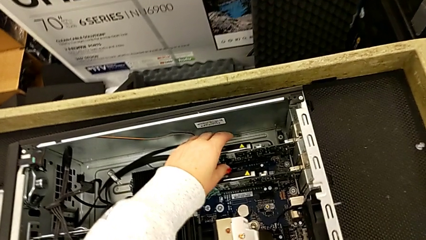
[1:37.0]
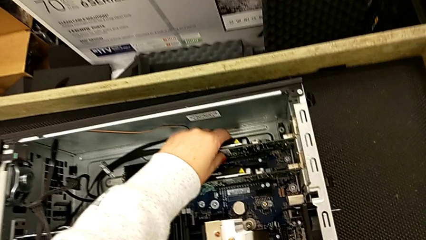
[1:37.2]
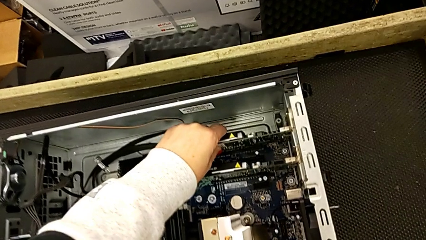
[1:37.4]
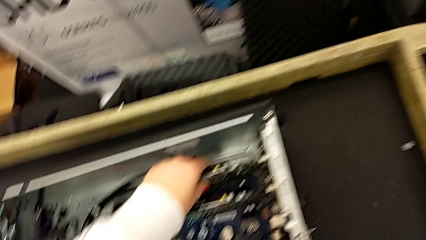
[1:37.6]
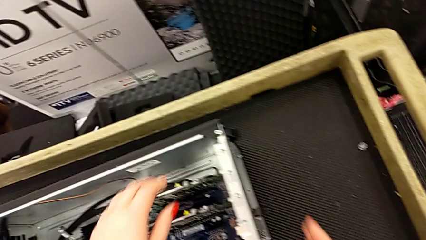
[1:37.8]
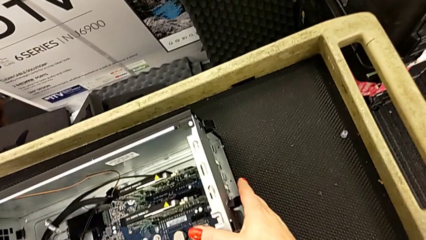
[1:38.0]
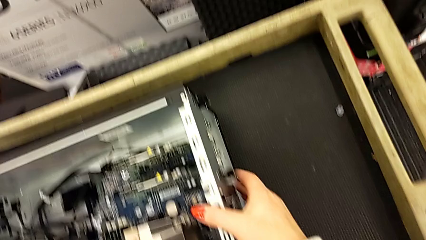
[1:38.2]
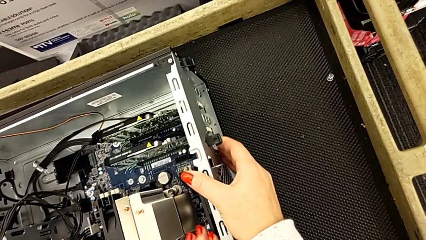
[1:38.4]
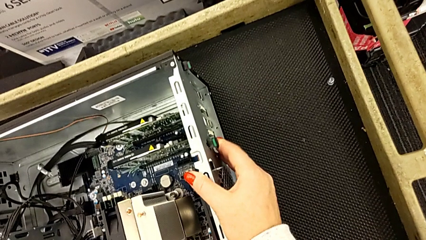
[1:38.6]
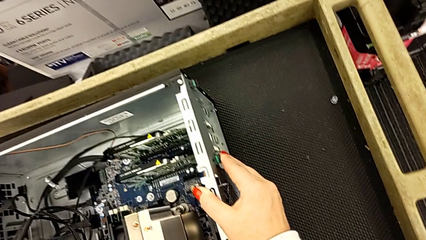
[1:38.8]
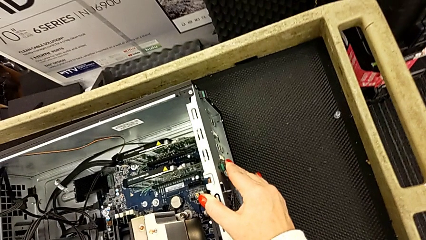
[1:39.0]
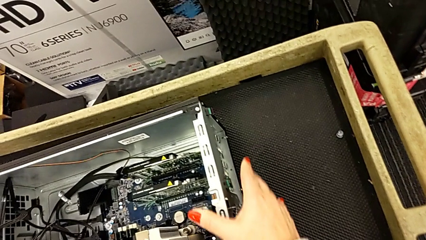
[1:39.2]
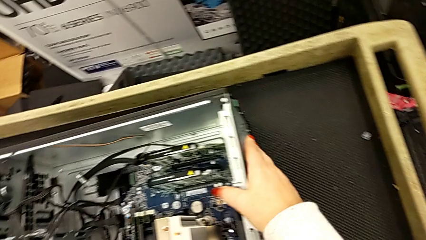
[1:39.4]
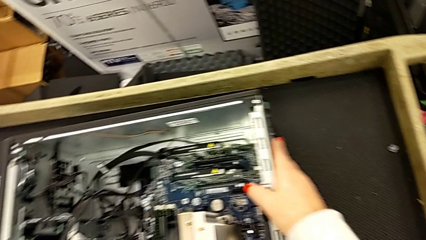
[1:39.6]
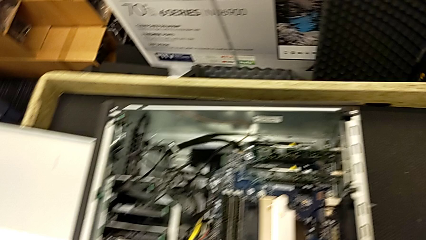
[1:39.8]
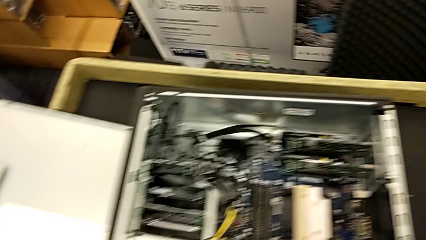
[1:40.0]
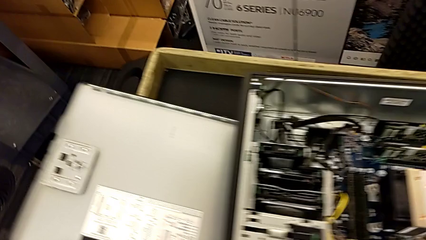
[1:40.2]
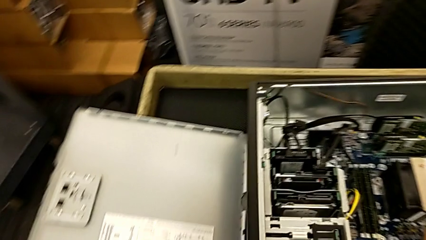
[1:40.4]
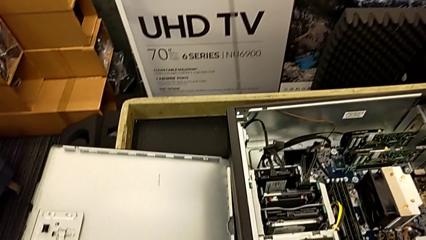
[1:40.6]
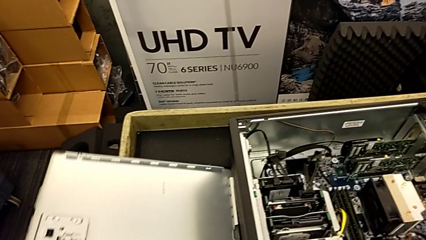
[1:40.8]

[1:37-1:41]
The camera wearer is installing the second graphic card. They assemble the second graphic card and lock the graphic card.

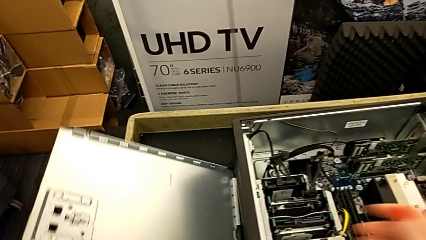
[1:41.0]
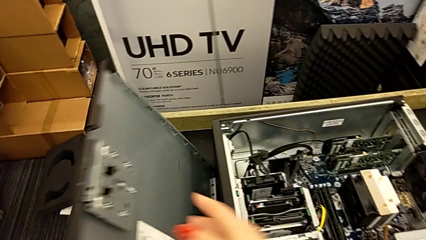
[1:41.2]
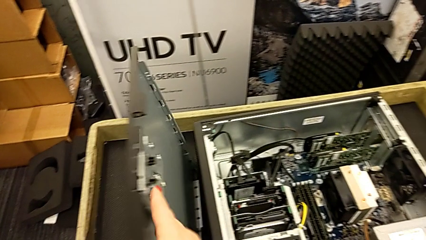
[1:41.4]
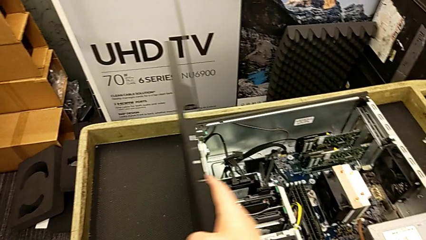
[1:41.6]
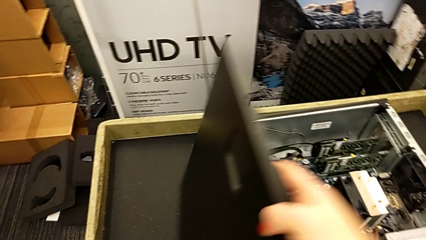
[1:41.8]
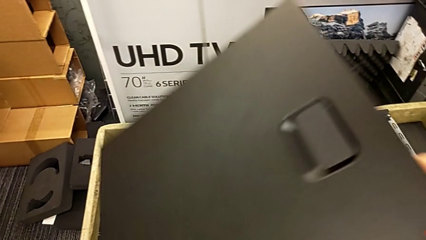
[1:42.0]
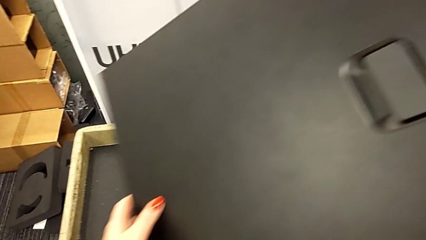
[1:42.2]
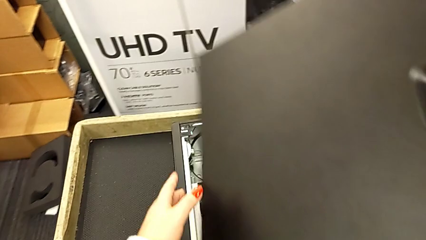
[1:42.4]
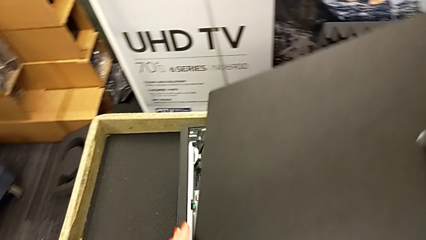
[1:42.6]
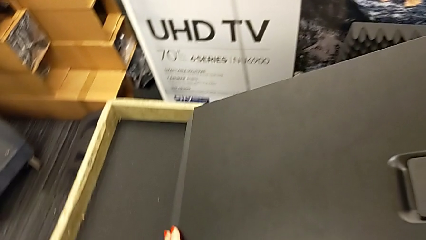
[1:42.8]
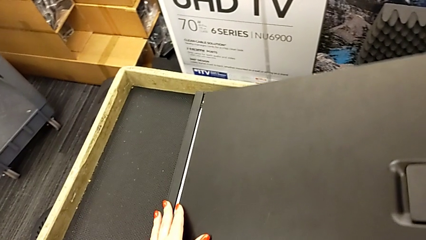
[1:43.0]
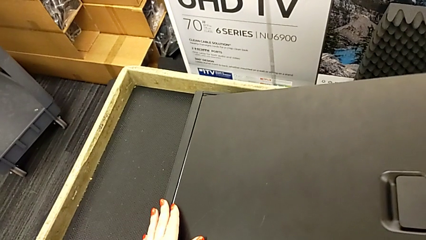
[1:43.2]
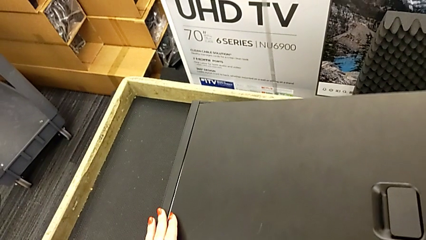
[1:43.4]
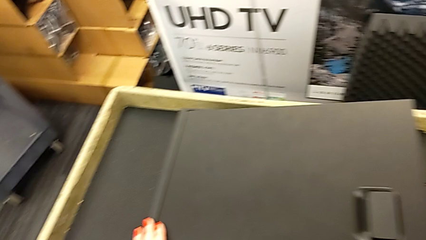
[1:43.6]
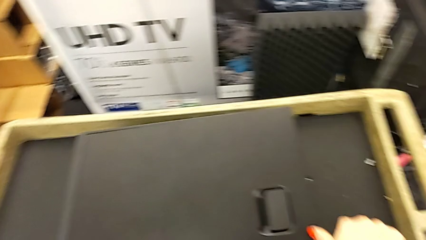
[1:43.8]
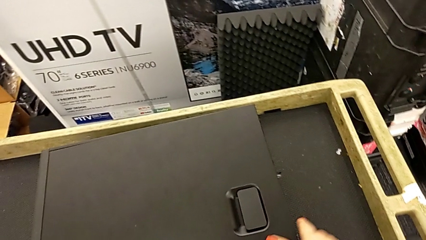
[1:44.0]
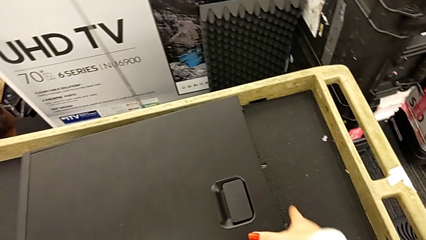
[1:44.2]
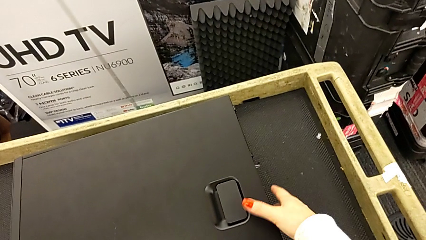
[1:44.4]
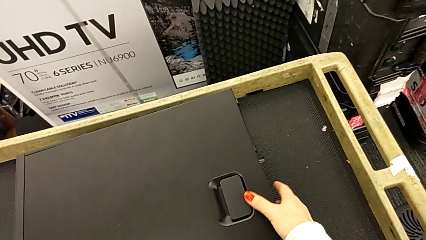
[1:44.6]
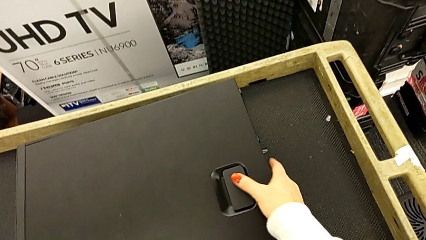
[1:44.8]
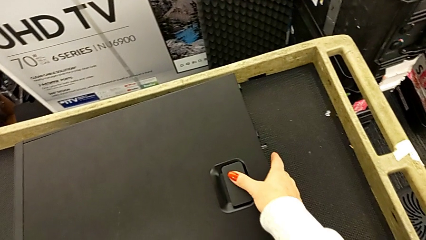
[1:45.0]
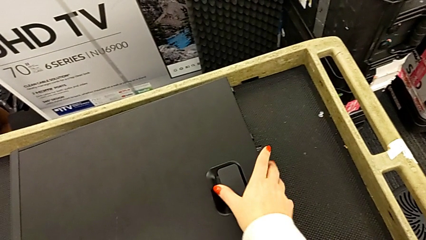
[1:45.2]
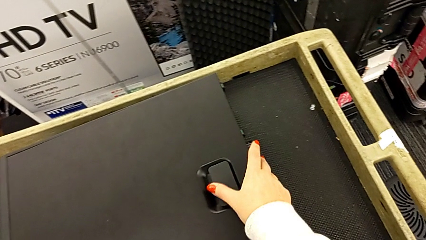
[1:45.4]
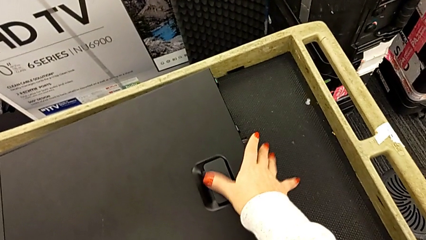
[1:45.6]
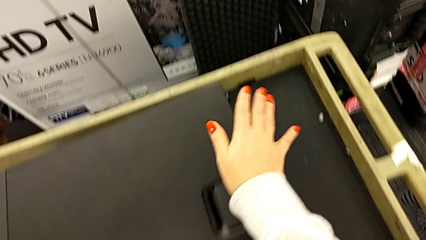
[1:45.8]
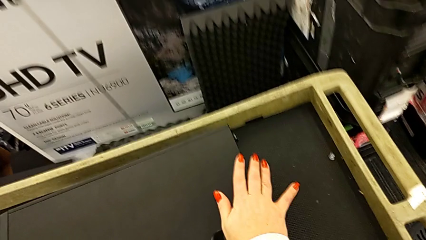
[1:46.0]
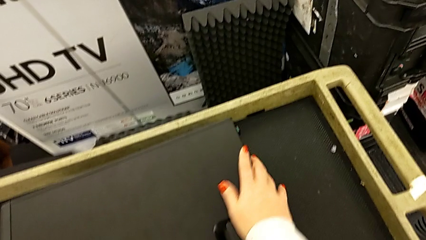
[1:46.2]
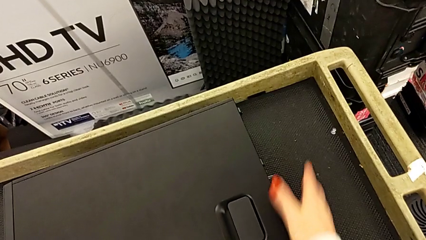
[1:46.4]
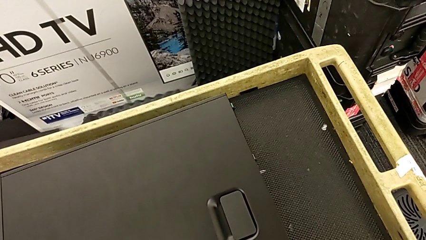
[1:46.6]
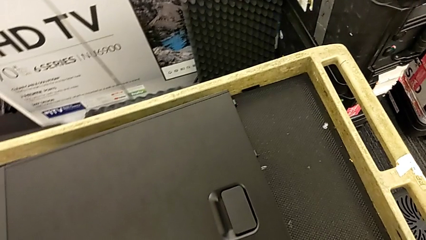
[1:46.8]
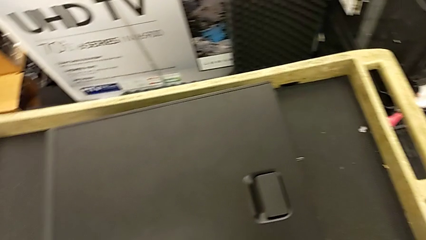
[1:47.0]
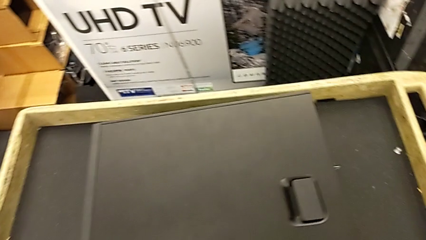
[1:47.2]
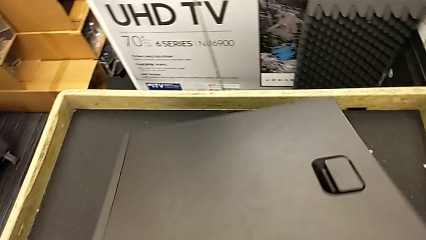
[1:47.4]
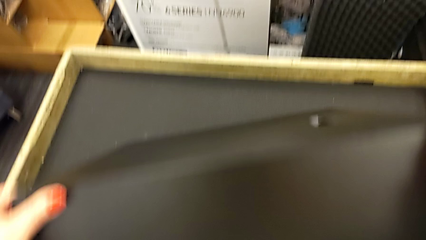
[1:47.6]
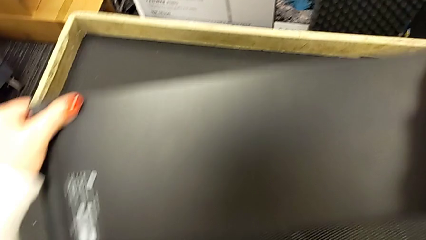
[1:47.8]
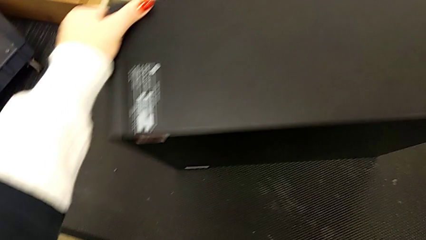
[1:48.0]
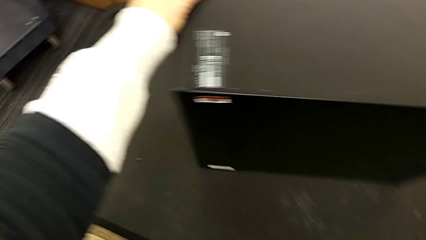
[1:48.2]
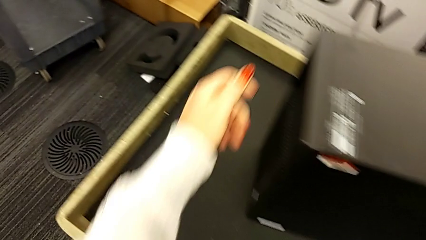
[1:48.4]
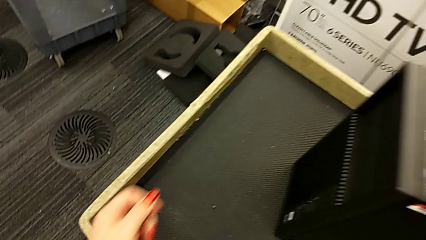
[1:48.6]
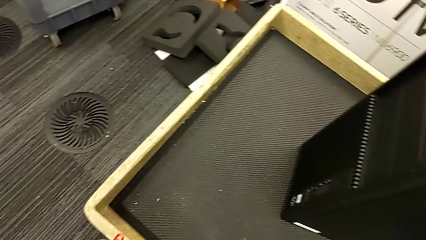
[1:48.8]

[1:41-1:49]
The camera wearer closes the cover of the computer tower. They close the cover and flip the computer tower.

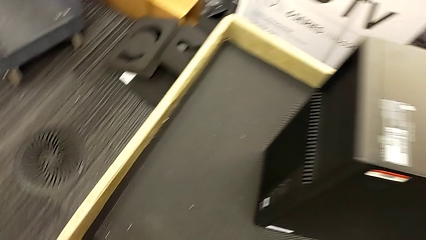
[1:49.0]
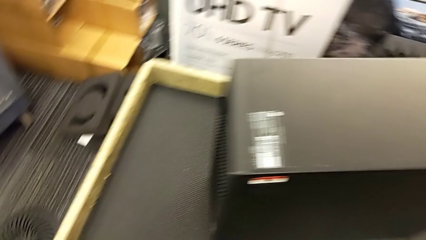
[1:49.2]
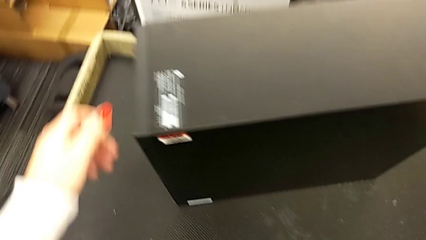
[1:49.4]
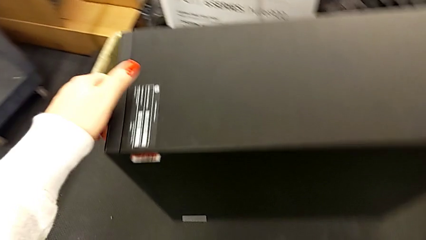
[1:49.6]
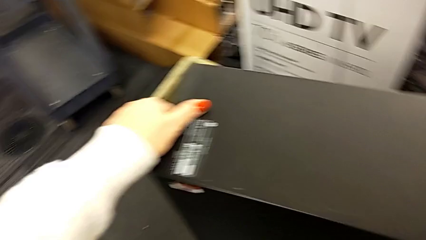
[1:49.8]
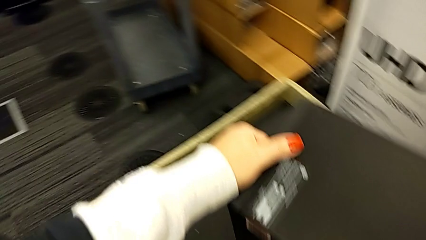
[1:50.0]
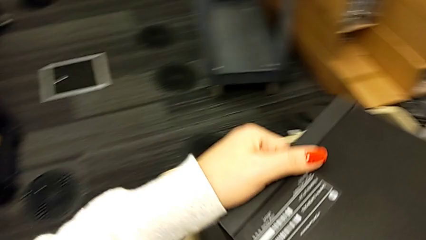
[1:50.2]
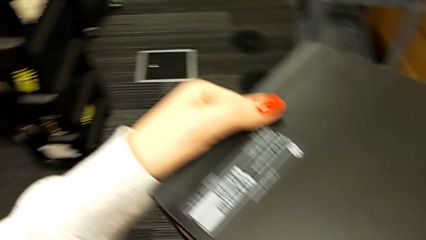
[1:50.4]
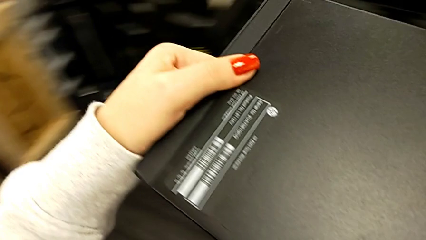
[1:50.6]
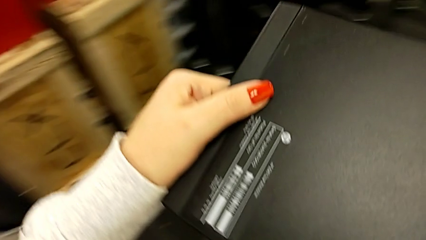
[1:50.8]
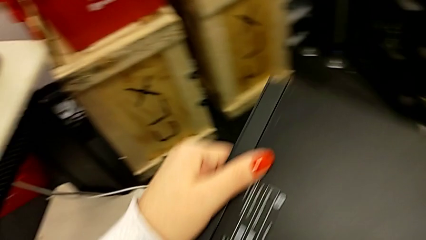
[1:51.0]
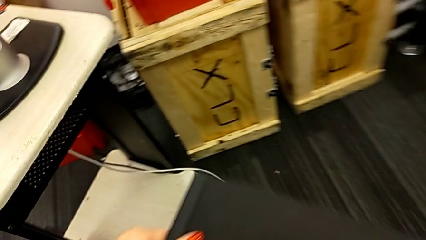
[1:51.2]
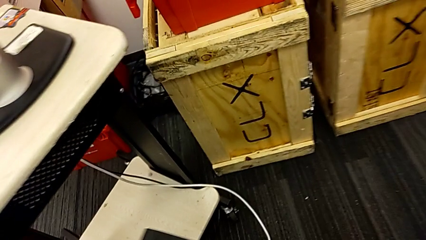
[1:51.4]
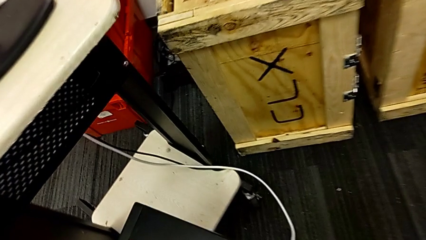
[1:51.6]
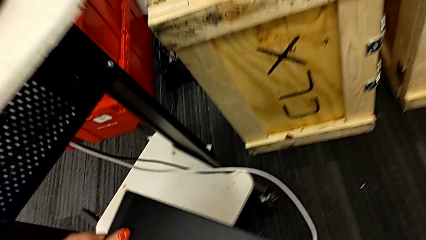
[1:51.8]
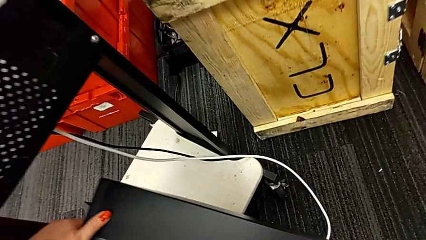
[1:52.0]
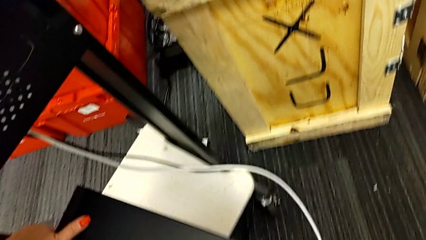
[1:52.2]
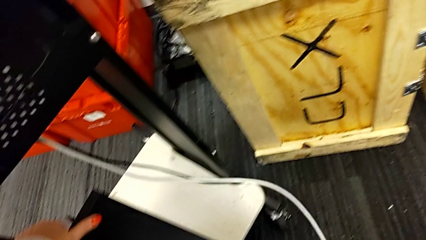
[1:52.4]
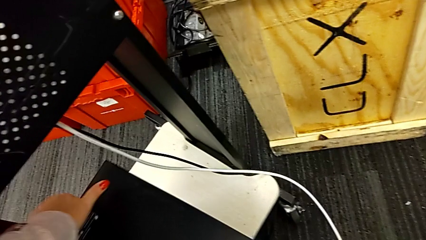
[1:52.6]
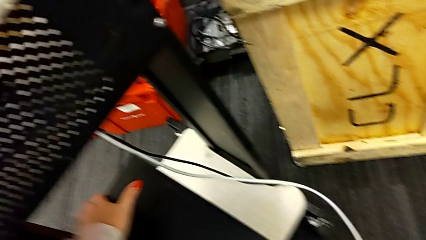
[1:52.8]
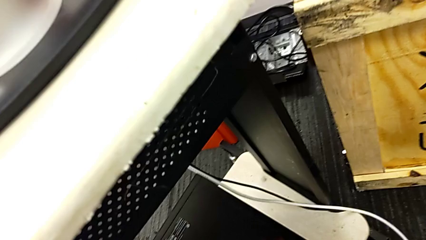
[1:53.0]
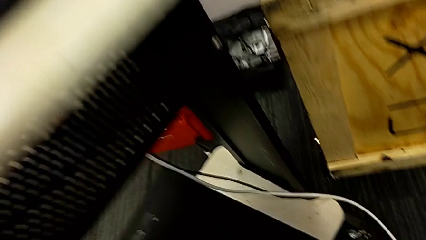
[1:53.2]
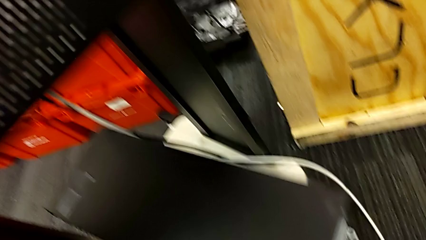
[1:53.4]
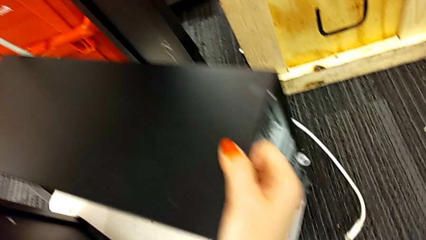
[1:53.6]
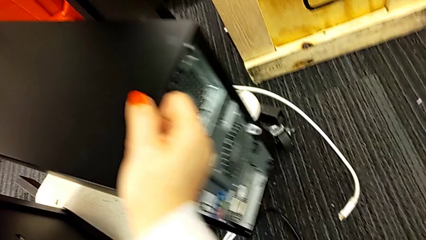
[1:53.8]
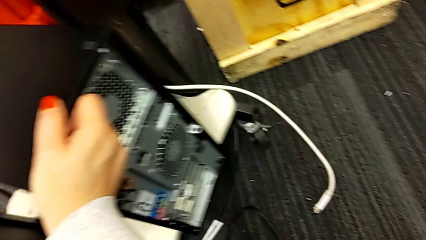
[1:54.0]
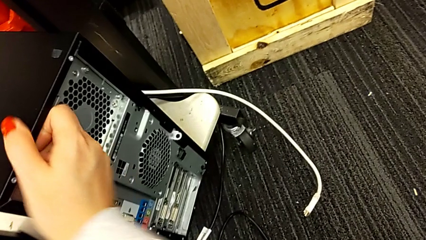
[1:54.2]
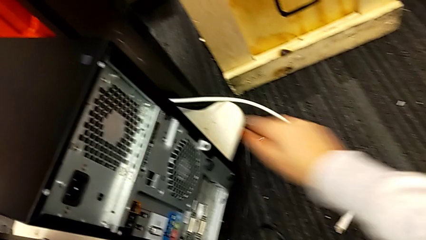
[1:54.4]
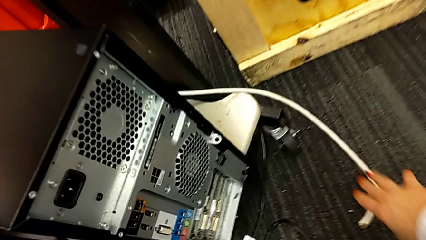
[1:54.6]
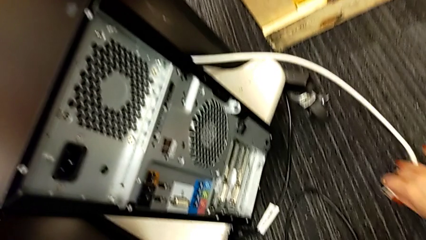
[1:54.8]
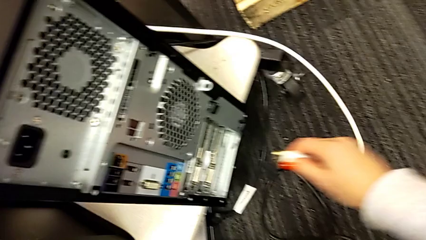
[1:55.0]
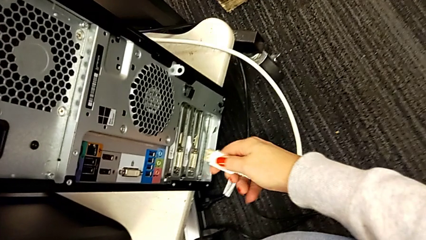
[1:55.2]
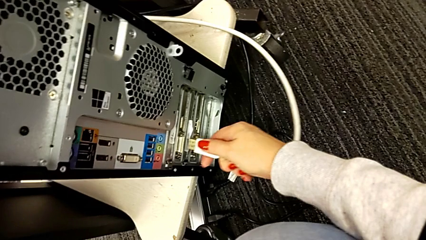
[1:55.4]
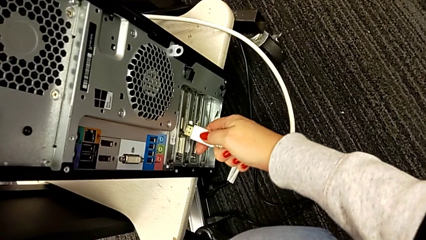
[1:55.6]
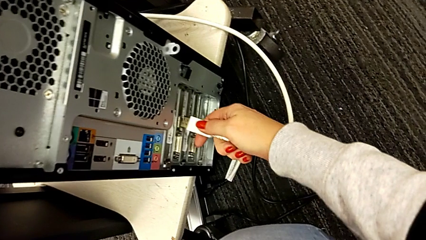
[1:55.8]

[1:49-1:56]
The camera wearer is plugging everything back into the computer tower. They lift the computer tower, place it twice and grab the HDMI cable twice.
